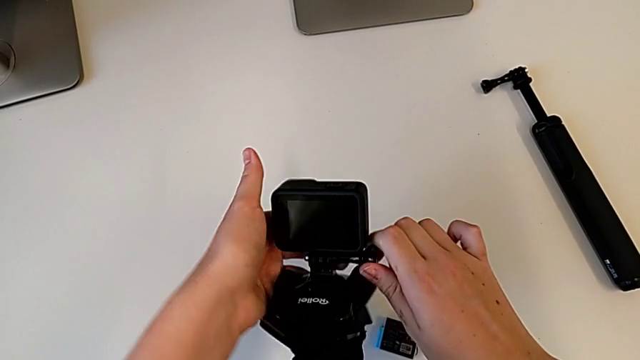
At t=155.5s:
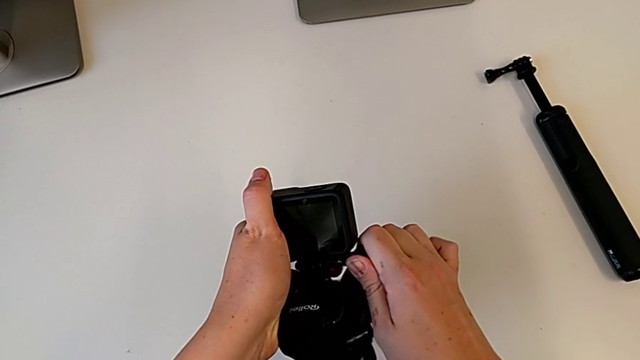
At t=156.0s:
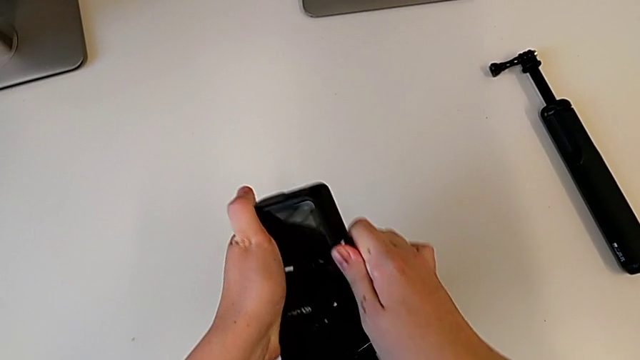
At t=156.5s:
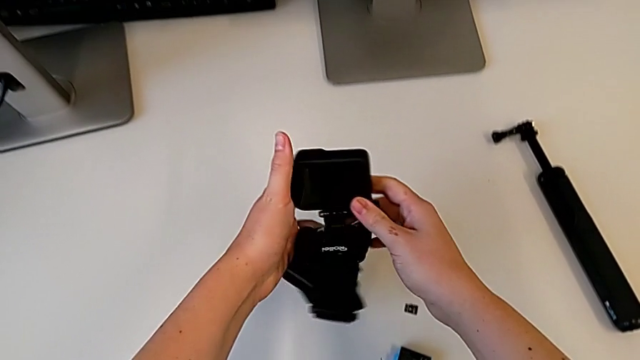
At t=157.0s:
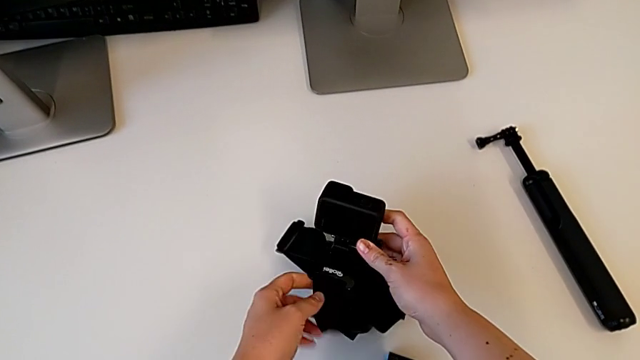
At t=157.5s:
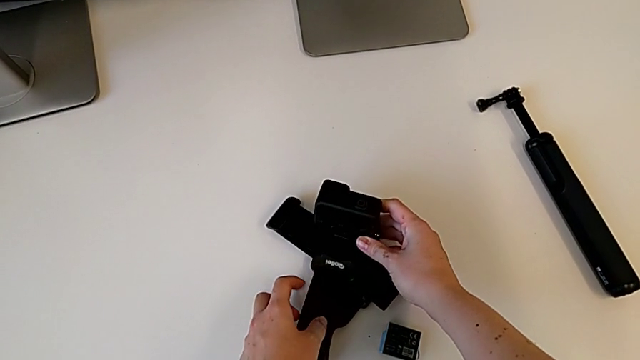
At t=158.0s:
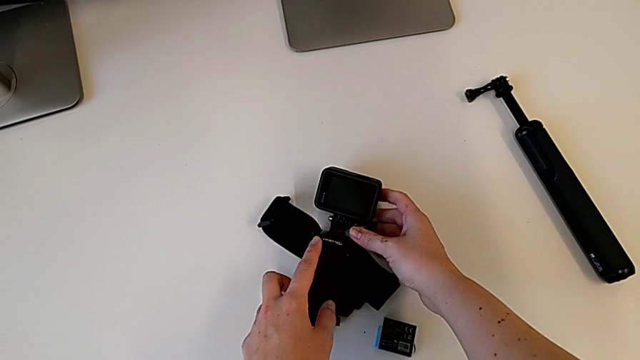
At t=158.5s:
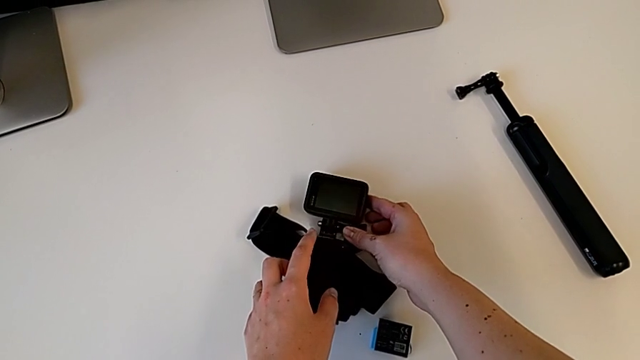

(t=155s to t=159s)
The camera wearer is strapping the GoPro. They place the GoPro.

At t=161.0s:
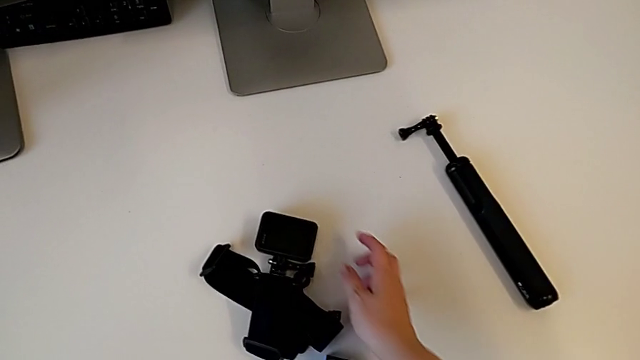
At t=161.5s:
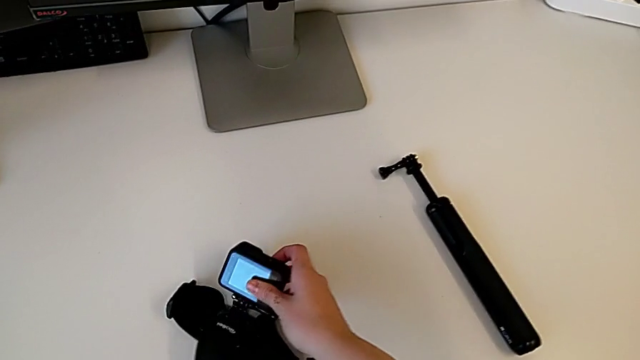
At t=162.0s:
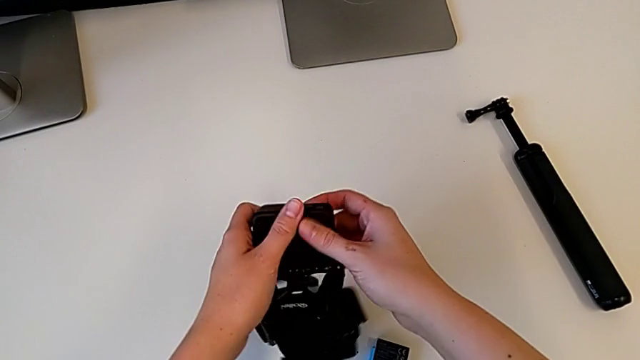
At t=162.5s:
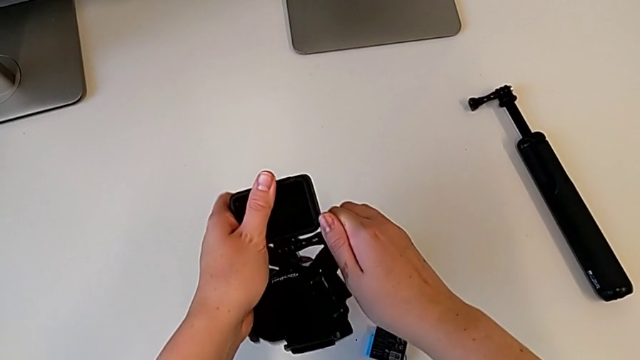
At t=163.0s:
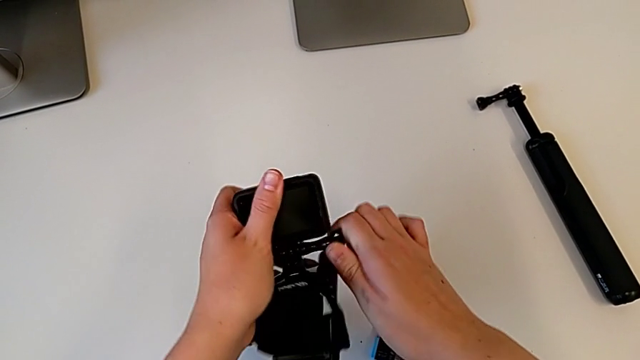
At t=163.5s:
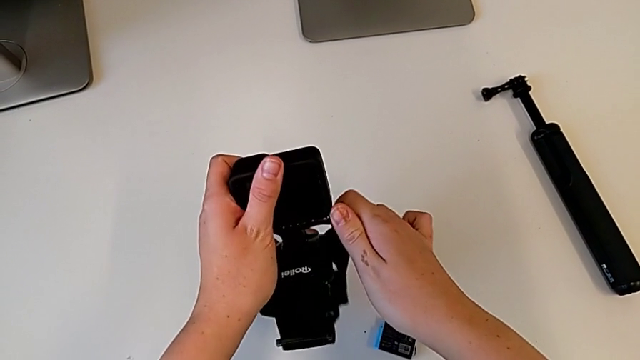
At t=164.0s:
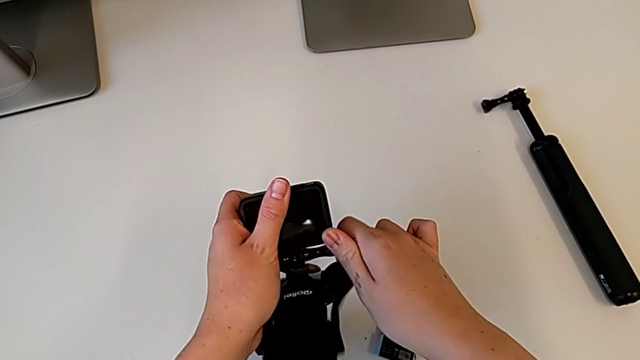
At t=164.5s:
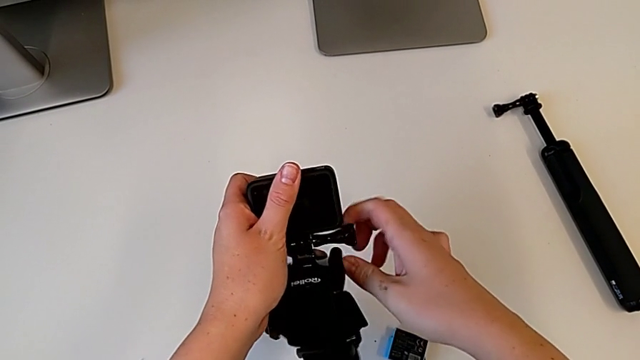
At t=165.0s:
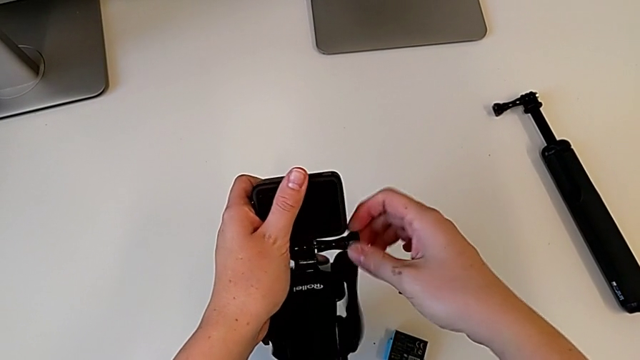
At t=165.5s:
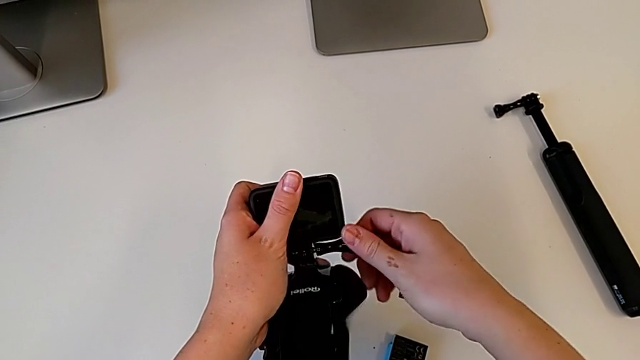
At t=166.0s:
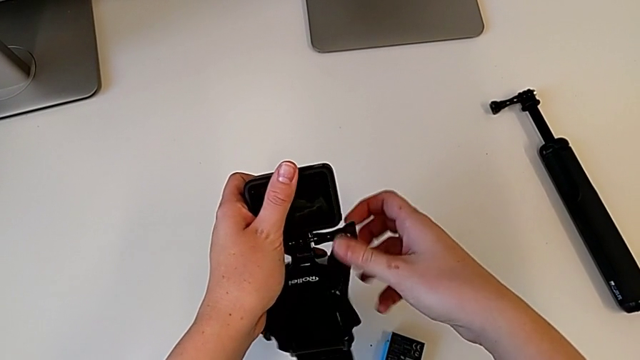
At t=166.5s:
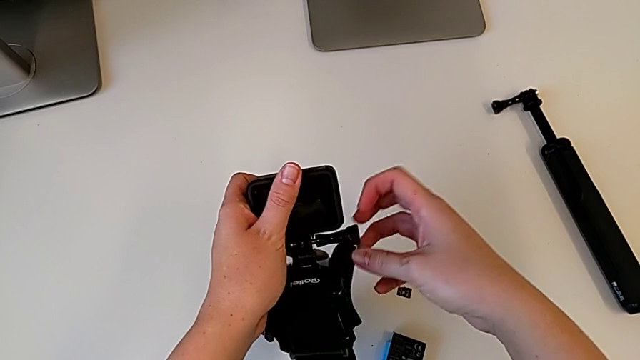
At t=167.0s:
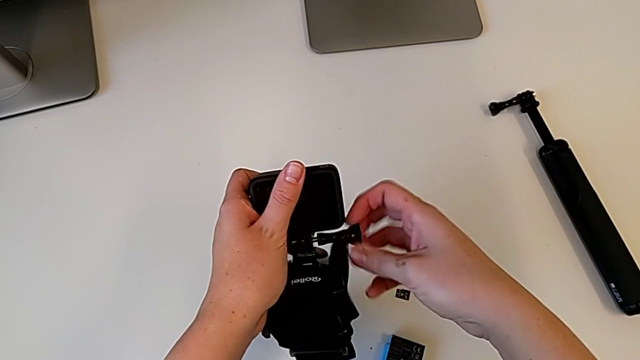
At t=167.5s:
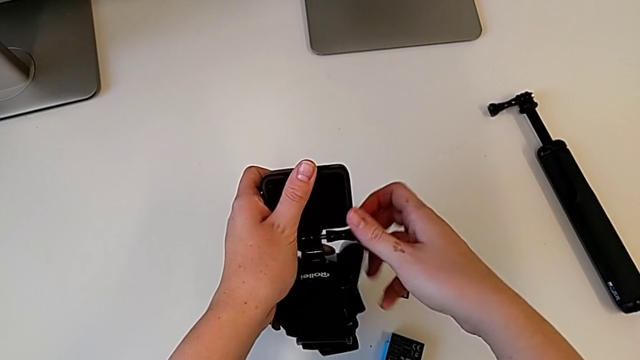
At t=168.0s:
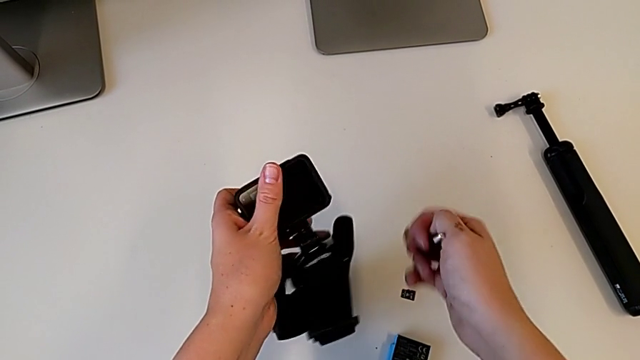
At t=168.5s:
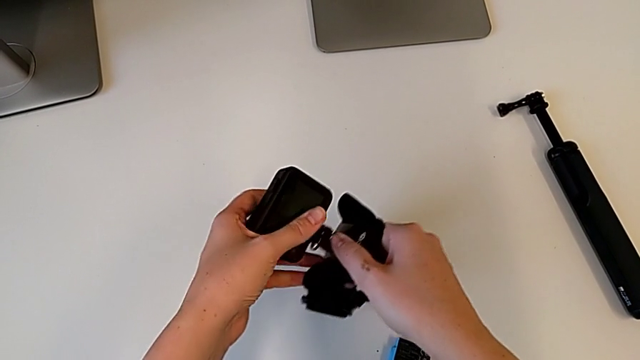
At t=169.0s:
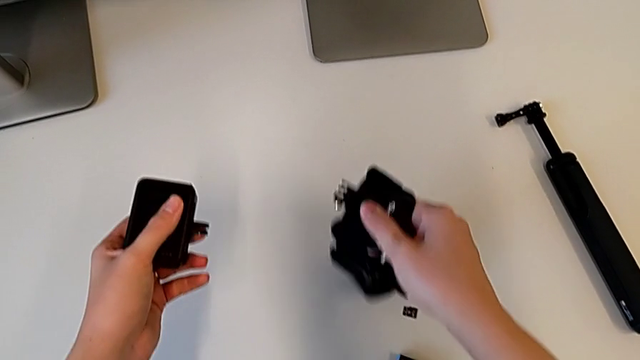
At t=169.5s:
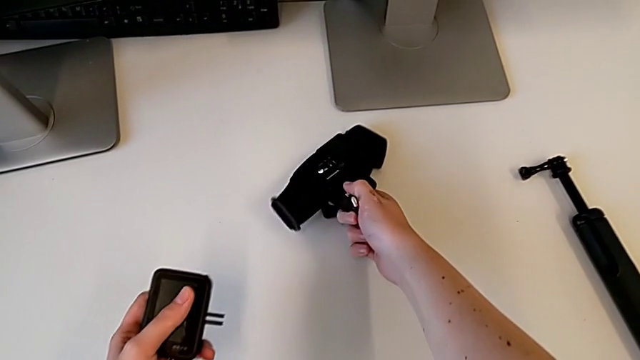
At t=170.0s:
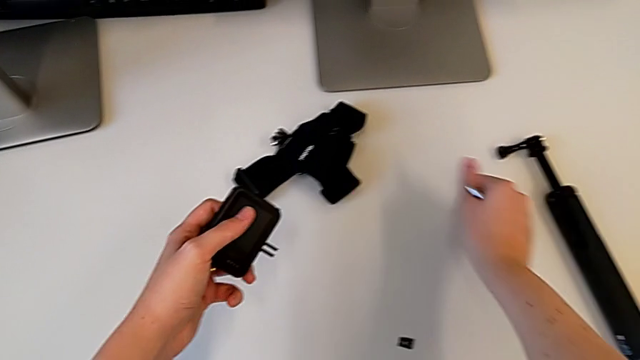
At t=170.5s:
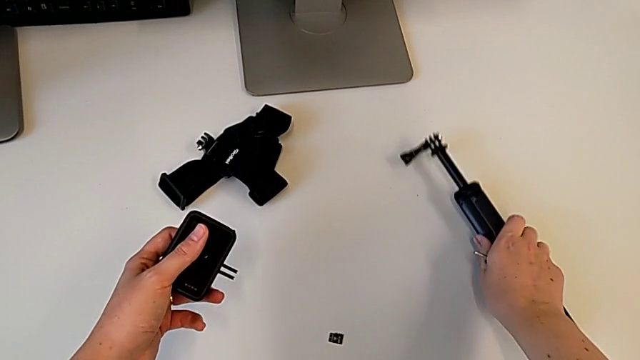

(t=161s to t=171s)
The camera wearer removes the strap from the GoPro. They lift the GoPro, unscrew the mounting peg, withdraw the screw, withdraw the strap, place it and withdraw it.

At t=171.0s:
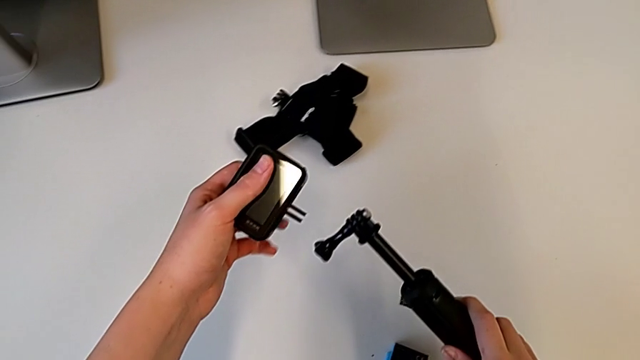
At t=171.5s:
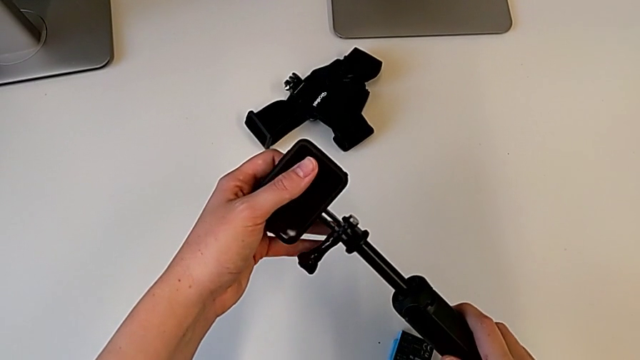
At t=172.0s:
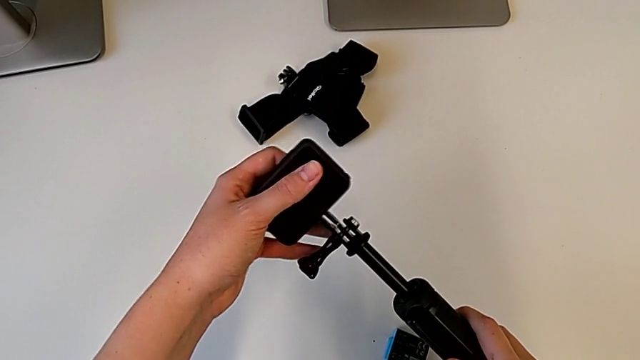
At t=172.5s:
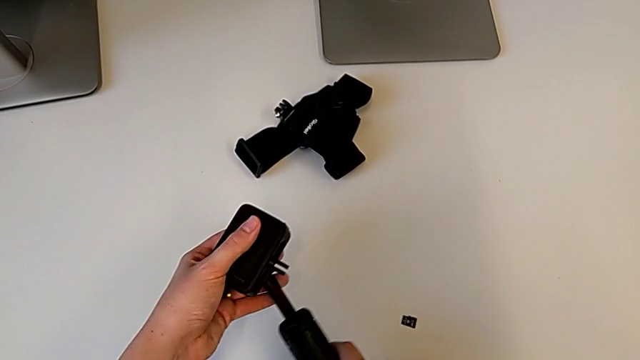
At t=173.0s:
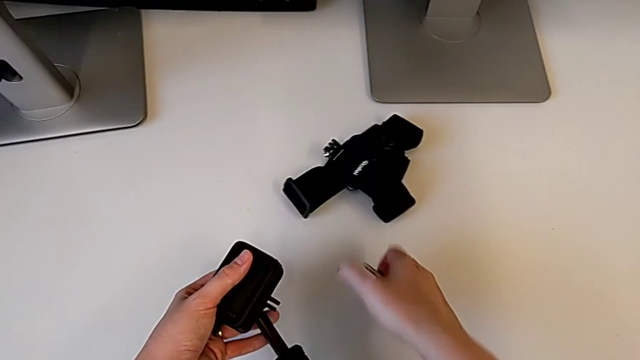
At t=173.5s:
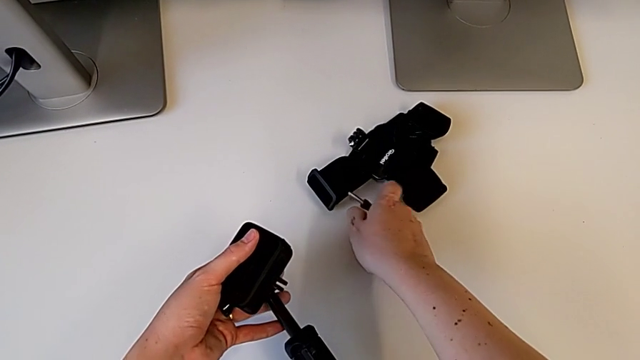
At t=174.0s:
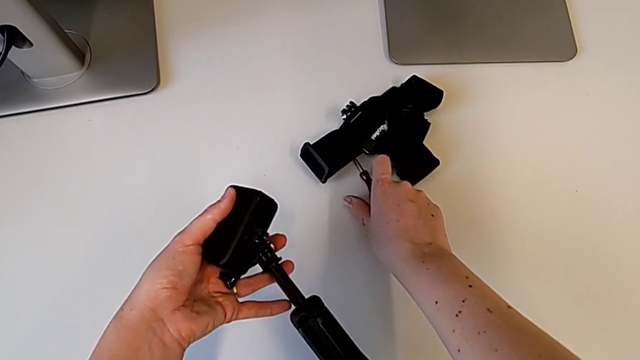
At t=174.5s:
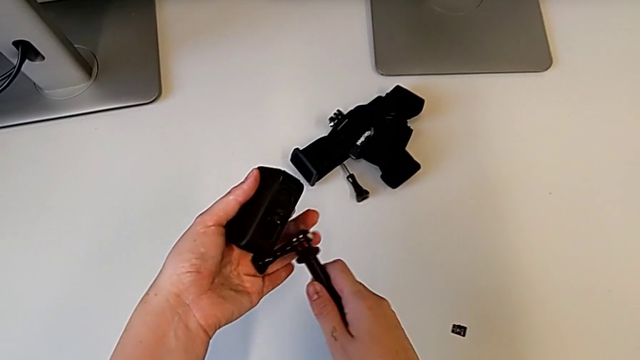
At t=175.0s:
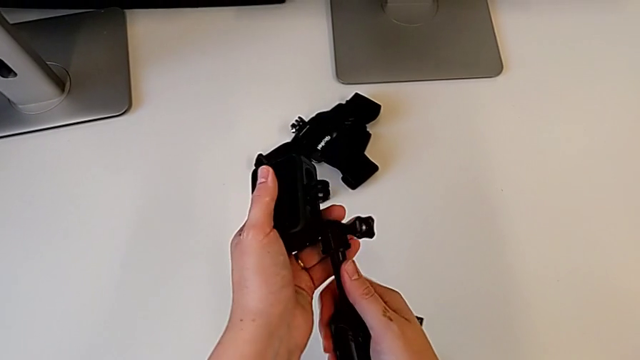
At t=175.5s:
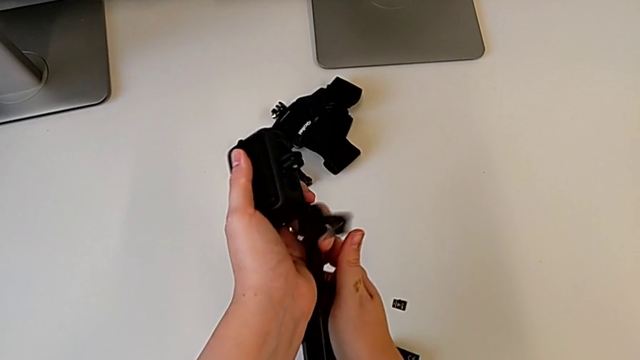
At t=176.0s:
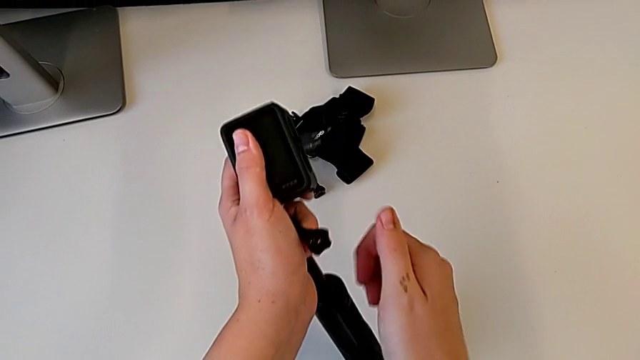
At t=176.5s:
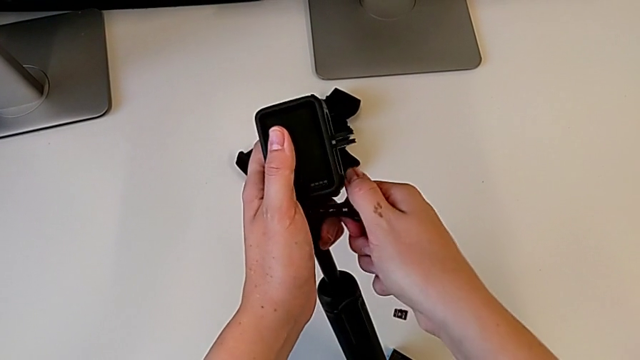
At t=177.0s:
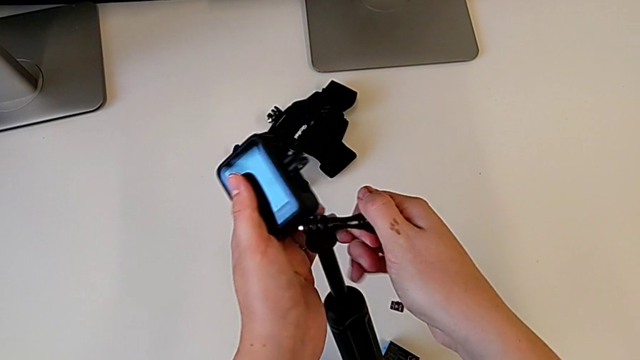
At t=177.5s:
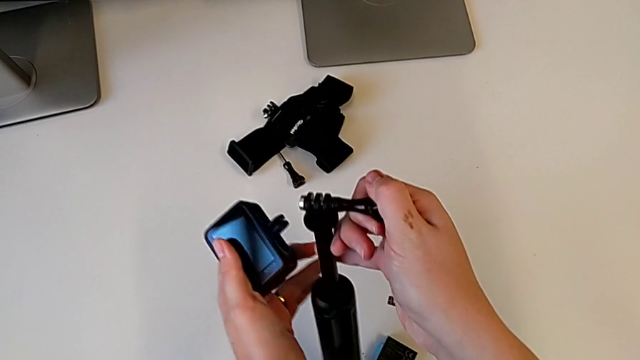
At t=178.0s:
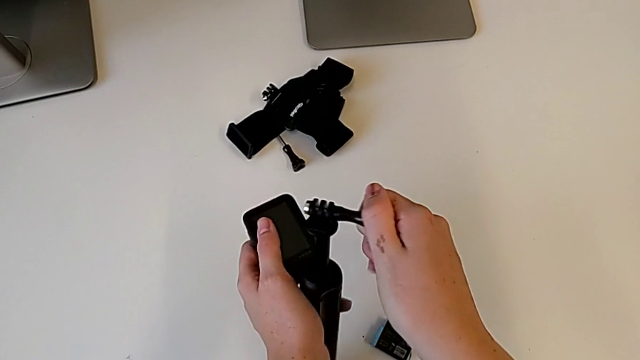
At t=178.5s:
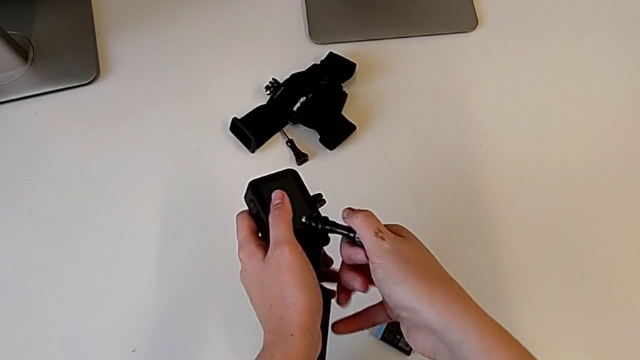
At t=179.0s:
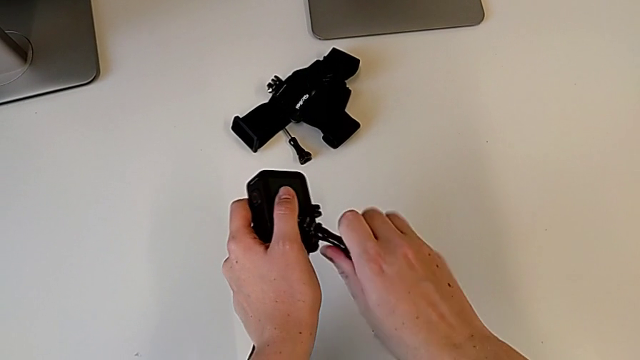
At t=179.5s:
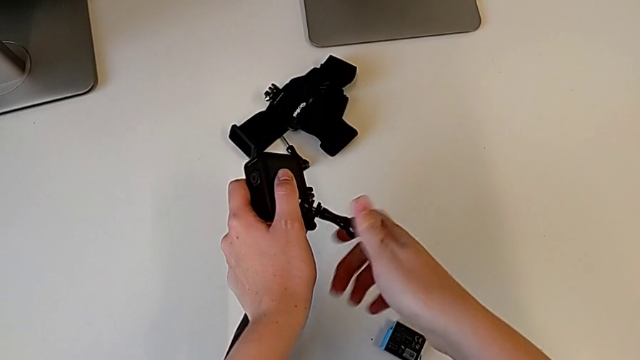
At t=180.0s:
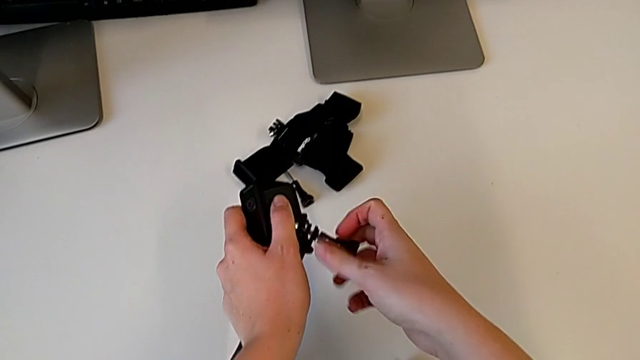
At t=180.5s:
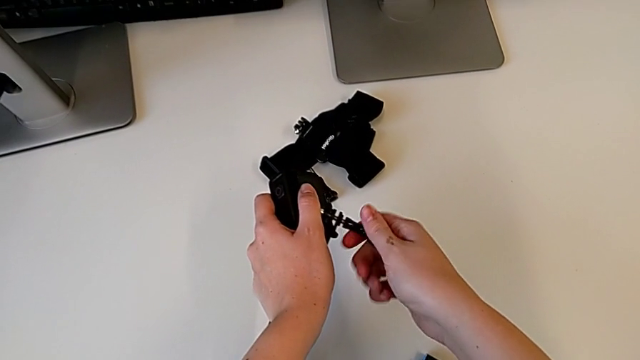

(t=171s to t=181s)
The camera wearer is assembling the handheld grip for the GoPro. They grab the handheld grip, lift it, place the screw, rotate the handheld grip, hold it, grab the screw and unscrew it.
